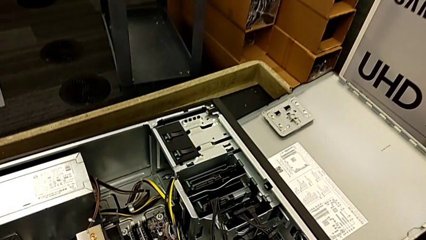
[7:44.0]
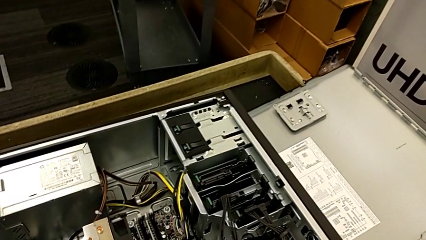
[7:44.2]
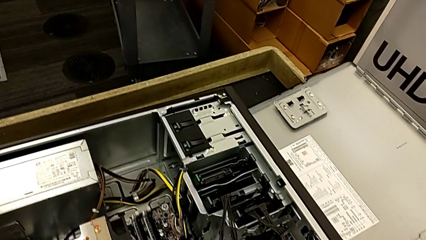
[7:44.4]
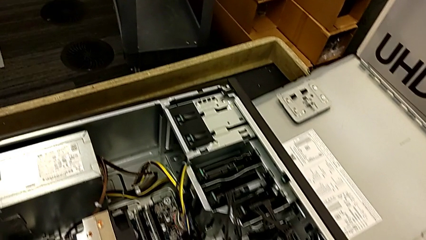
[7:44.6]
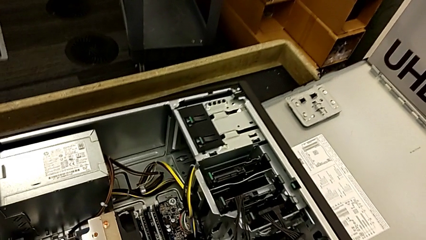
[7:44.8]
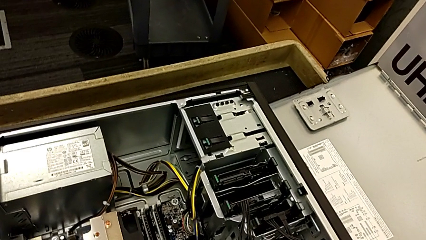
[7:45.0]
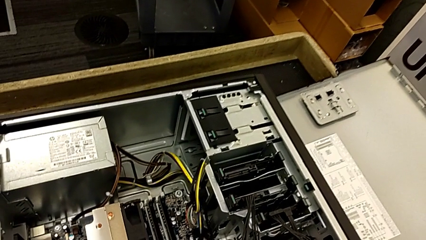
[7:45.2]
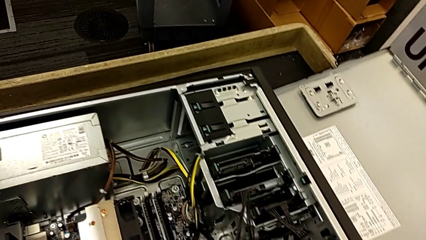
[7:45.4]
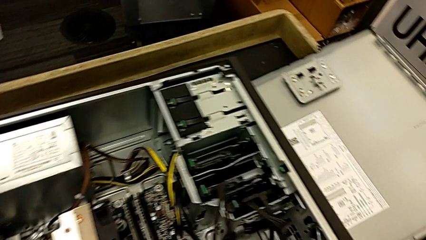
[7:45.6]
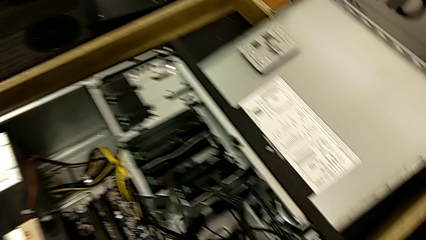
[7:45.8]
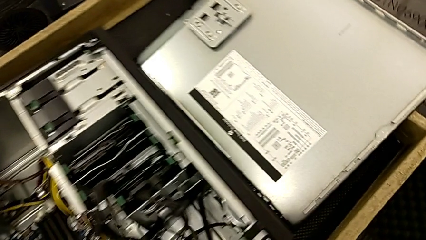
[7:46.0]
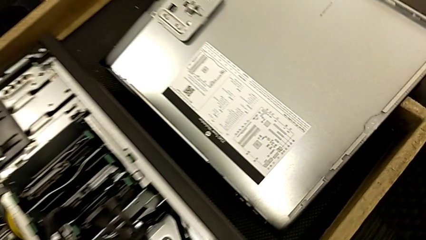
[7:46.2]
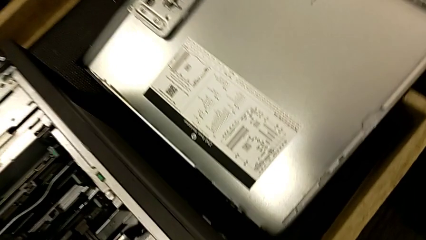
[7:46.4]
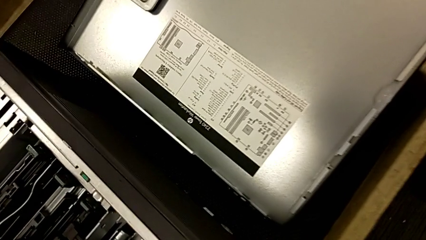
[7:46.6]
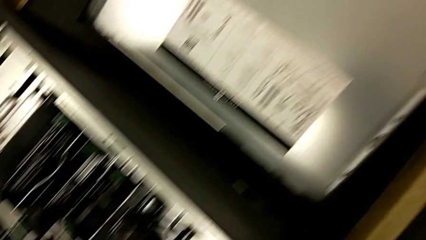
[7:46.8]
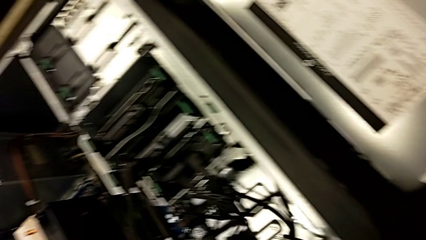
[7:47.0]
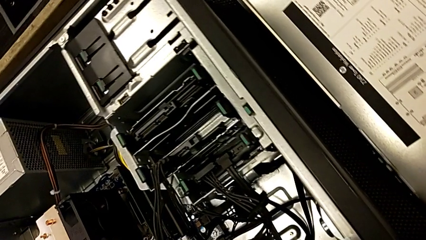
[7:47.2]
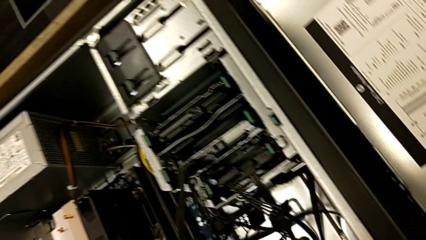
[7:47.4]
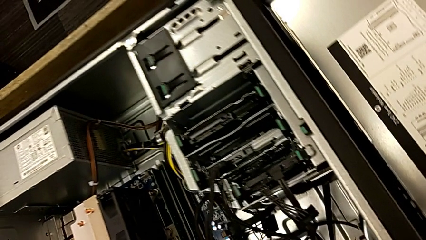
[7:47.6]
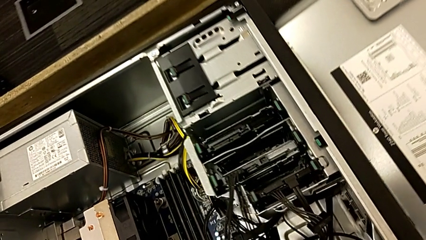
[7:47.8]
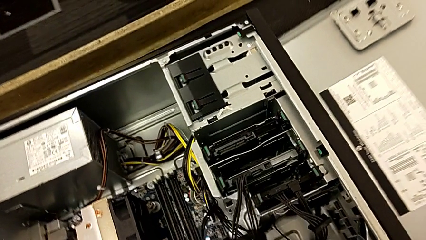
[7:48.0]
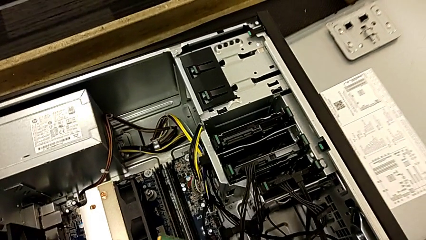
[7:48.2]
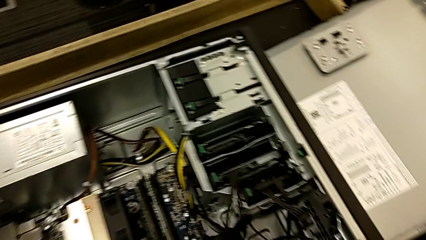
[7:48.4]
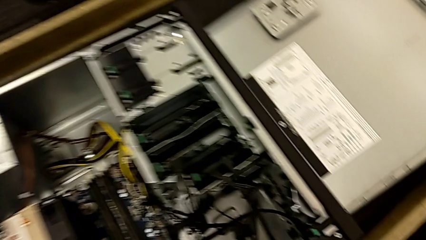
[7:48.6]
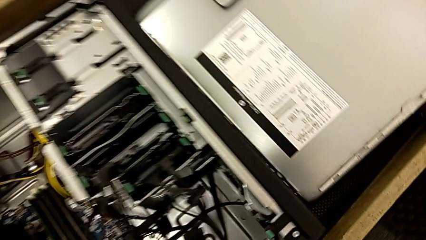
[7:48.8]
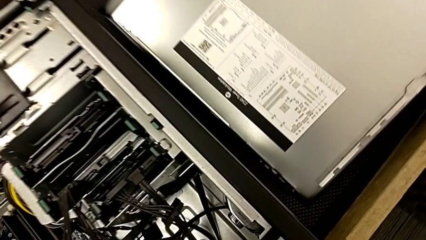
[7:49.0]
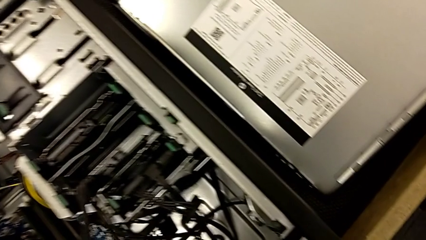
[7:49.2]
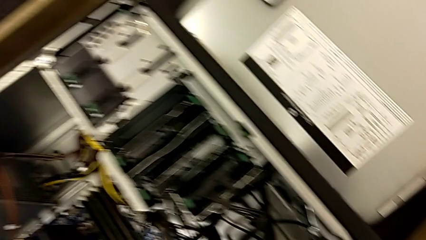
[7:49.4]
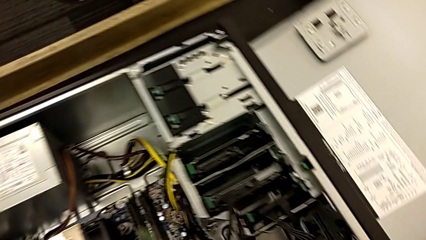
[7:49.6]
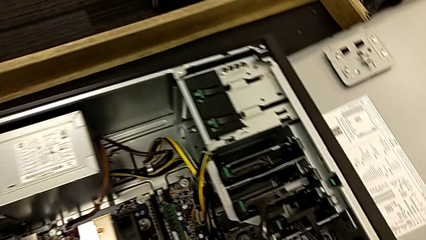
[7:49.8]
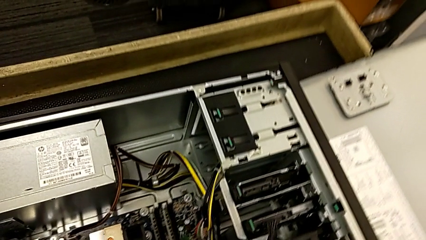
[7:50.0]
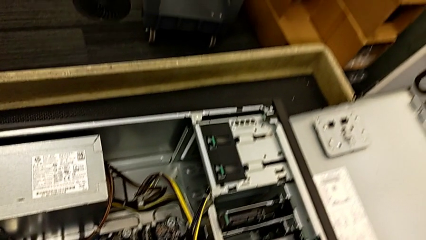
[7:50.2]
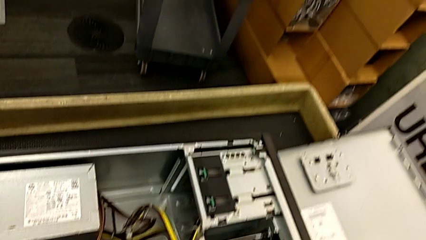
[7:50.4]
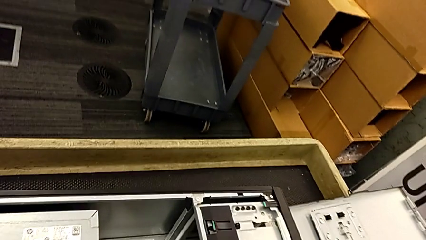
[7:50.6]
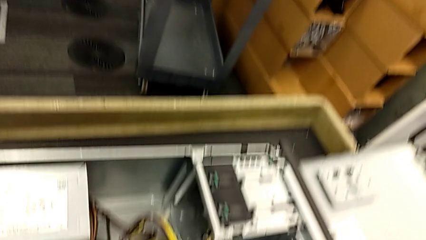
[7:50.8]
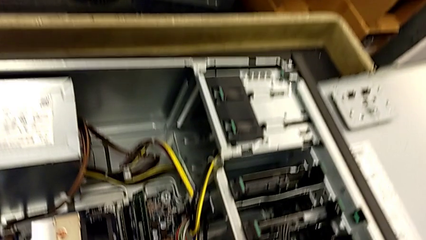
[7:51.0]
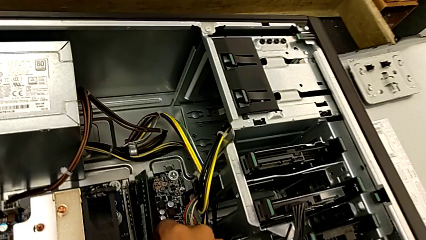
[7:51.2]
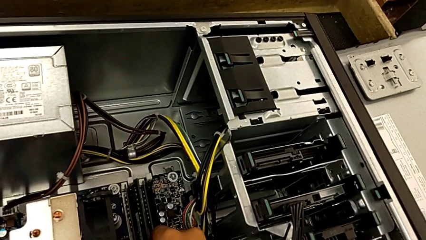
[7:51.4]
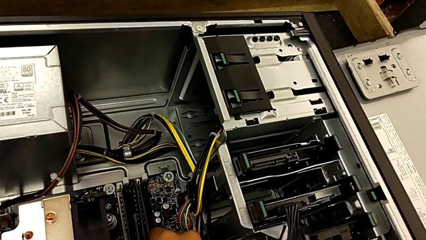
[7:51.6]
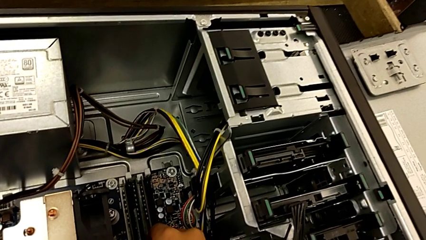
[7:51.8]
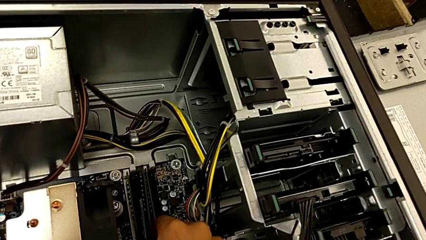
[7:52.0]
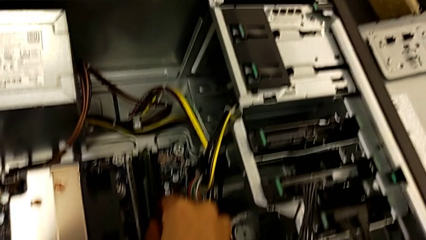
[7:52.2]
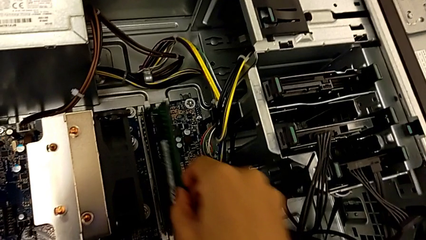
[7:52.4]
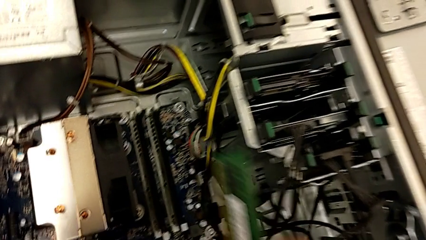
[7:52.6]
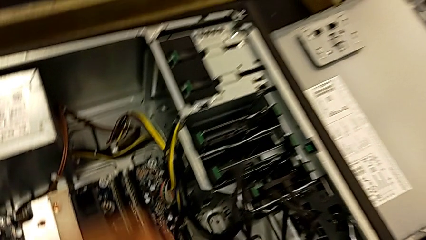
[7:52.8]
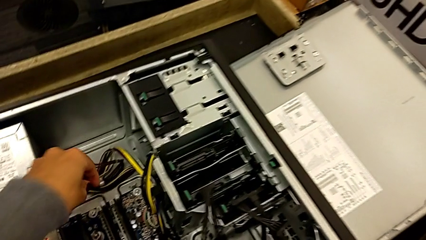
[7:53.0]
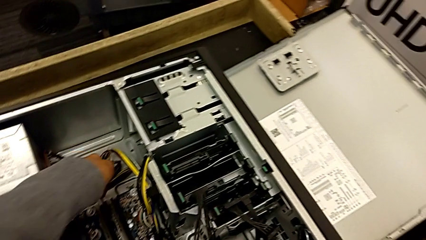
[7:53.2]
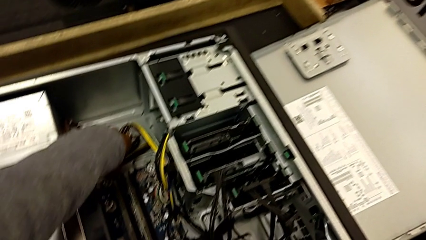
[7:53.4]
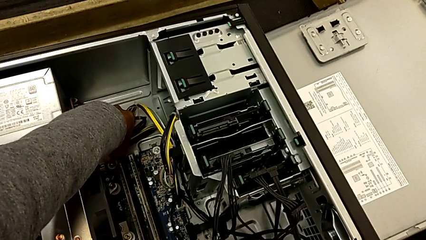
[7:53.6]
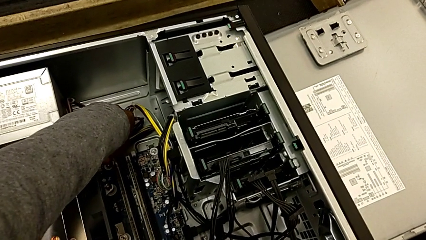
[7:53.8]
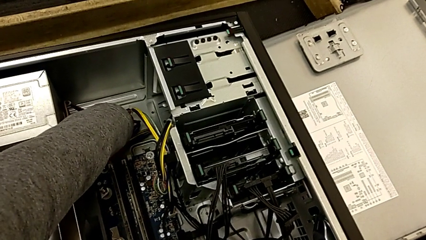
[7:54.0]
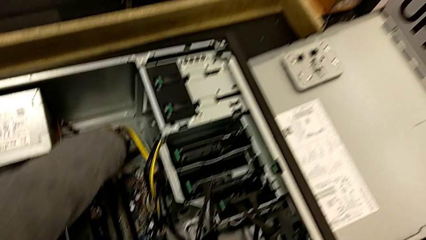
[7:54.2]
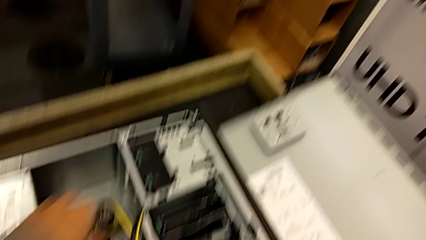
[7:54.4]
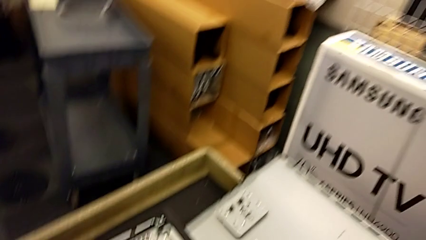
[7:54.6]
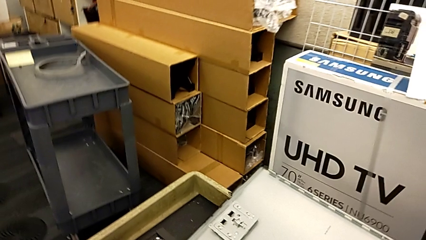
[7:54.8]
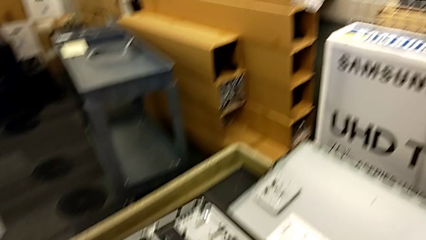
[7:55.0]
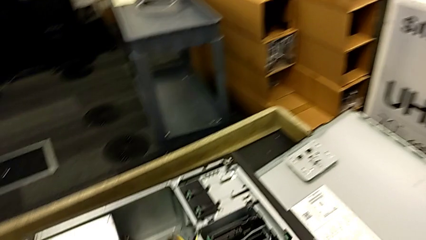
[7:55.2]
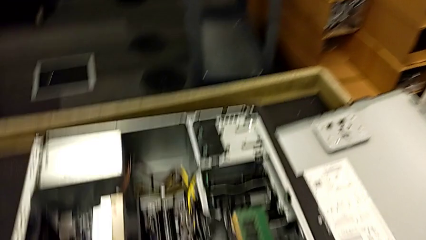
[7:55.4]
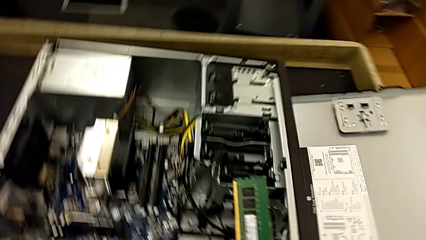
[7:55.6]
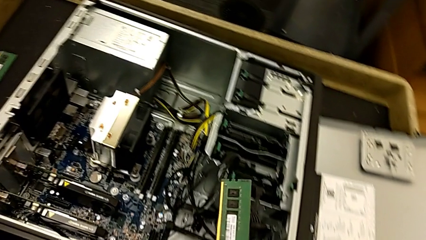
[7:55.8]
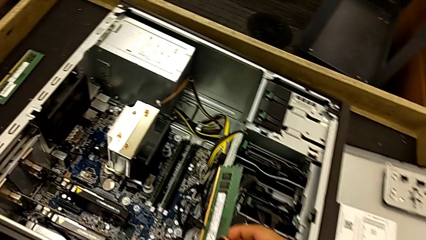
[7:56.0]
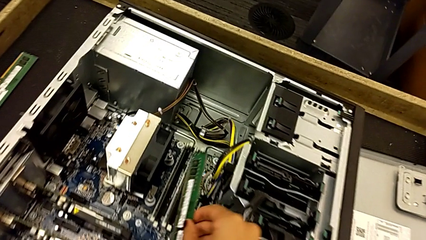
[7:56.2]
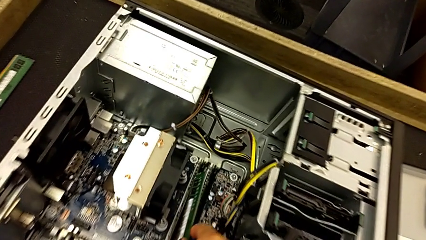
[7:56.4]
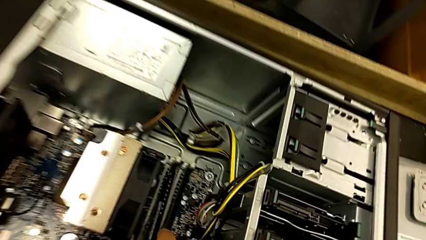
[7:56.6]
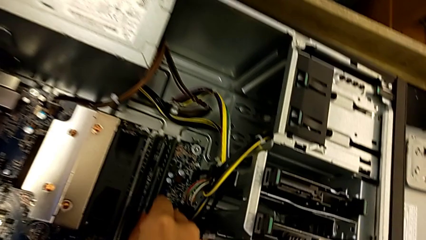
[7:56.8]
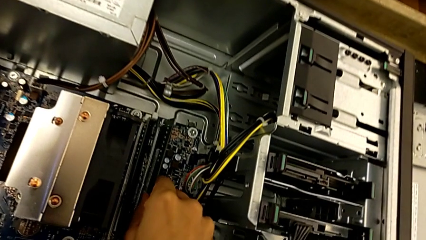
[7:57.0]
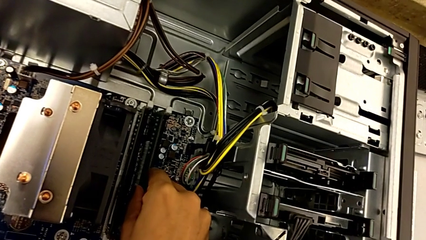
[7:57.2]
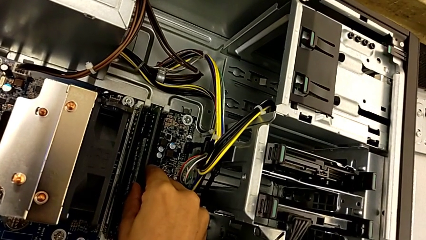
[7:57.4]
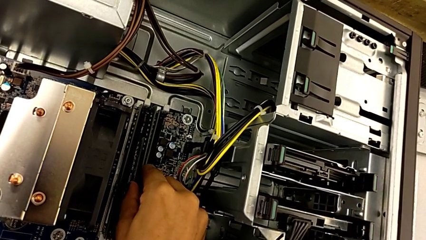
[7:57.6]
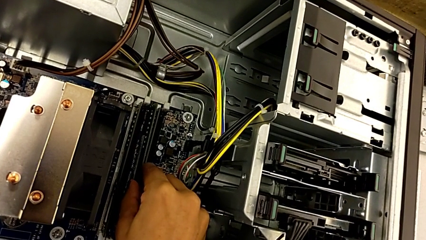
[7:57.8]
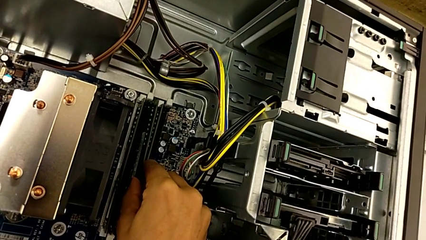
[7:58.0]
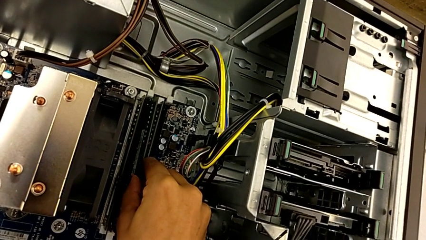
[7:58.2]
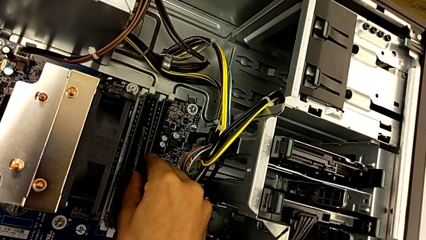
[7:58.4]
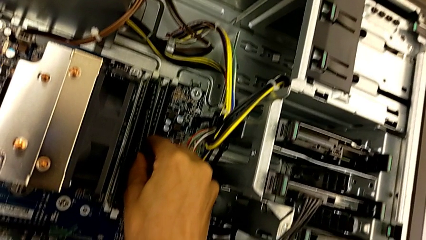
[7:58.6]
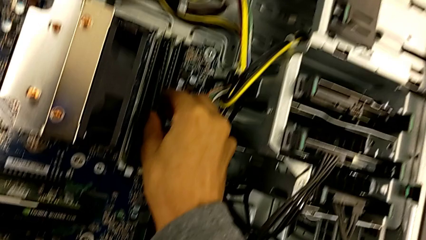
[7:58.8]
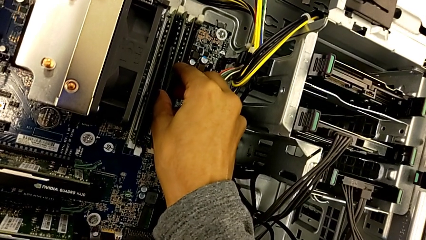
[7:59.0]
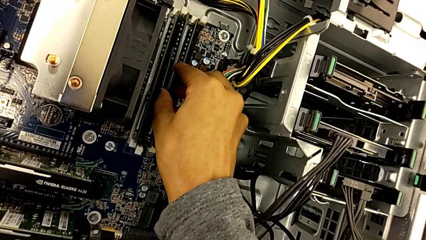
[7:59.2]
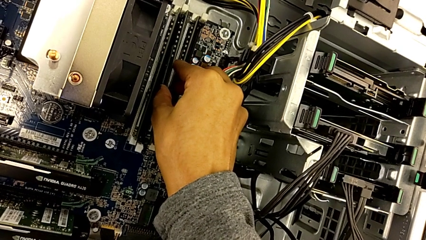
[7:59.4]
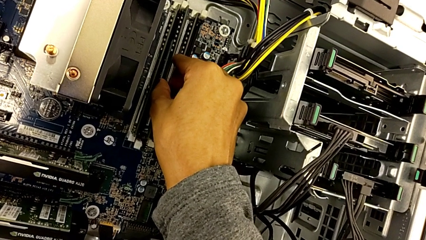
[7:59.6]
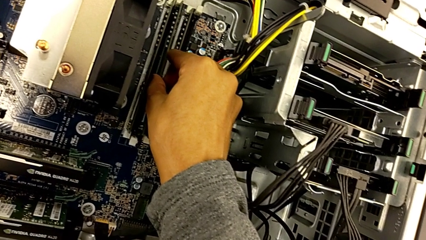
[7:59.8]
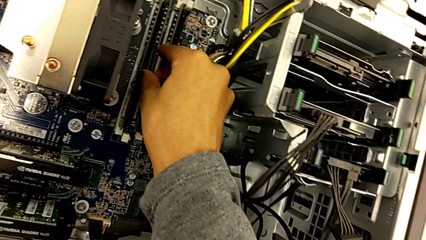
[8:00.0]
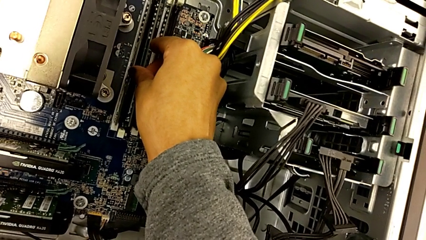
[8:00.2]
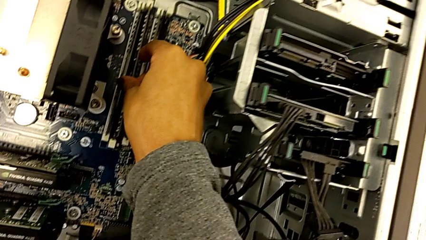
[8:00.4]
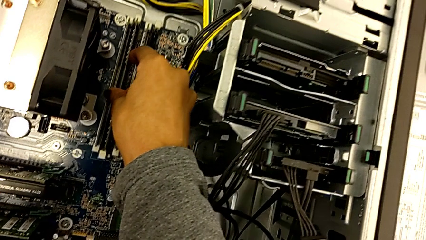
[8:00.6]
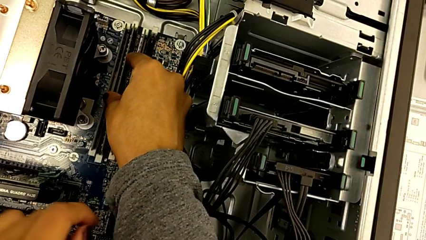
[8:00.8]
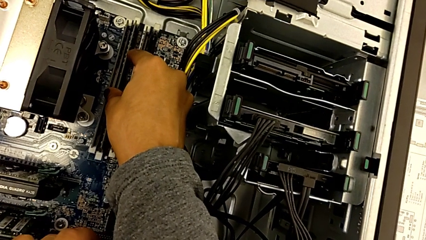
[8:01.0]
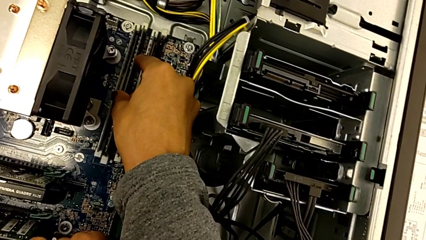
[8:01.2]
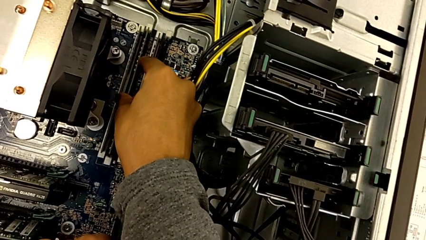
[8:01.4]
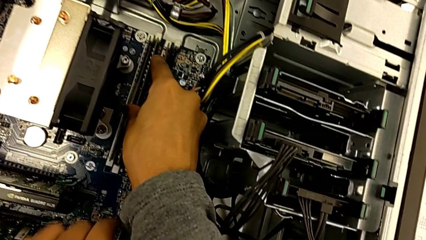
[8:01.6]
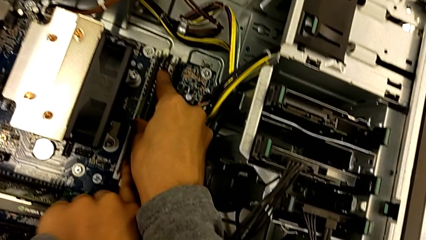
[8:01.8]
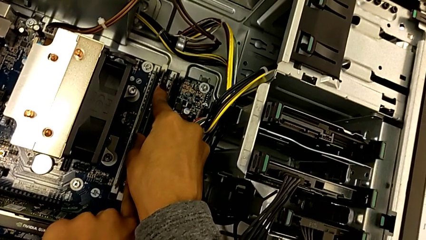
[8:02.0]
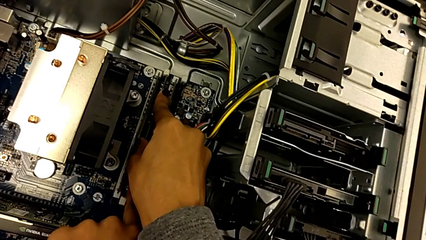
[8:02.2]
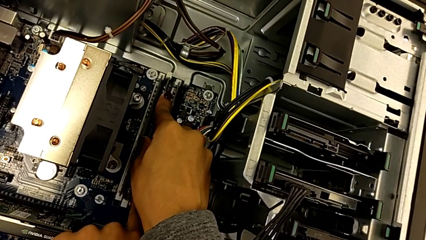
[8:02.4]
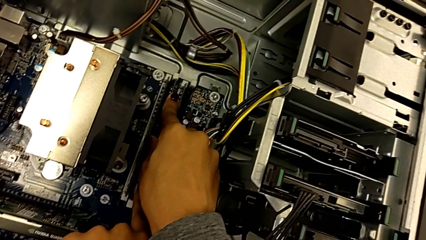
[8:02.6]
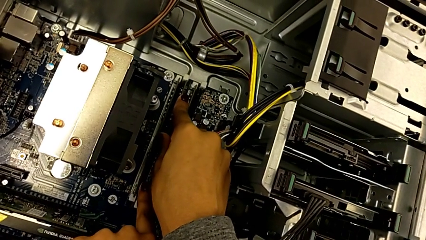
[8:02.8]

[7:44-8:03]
The camera wearer is inserting the third RAM module.
